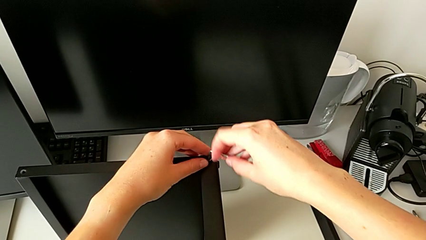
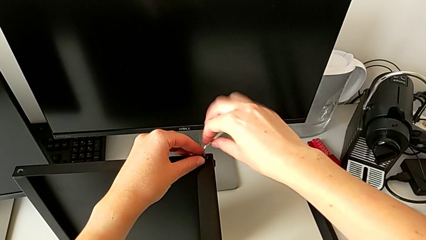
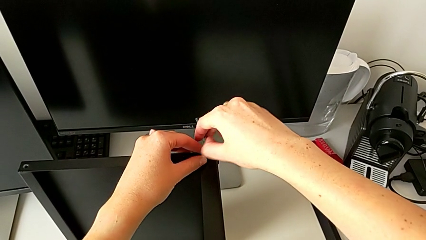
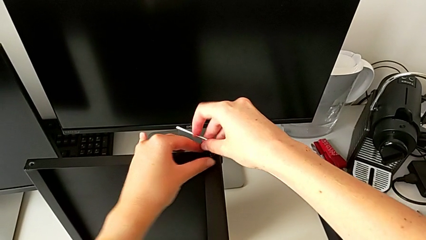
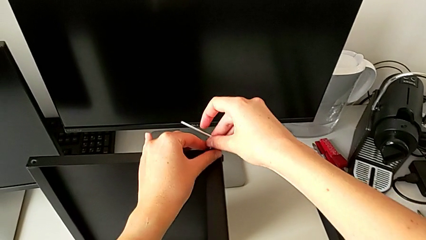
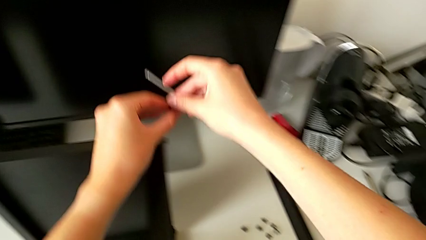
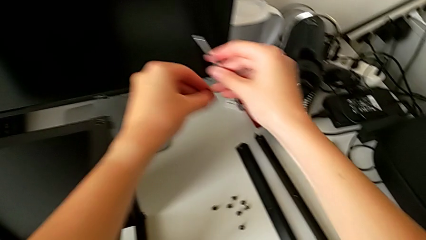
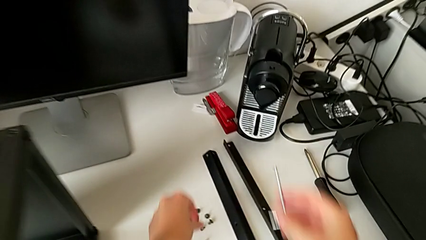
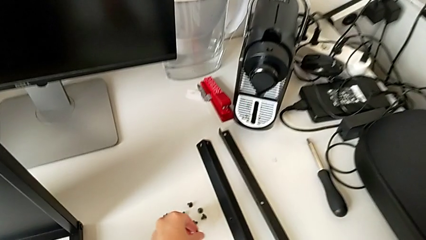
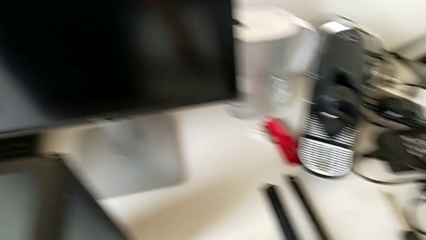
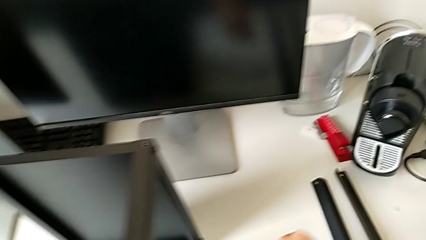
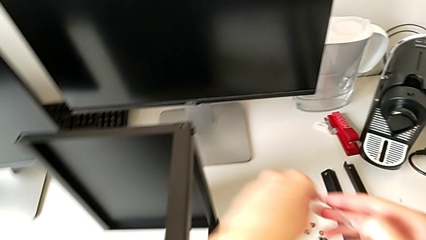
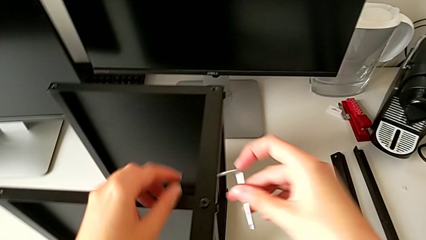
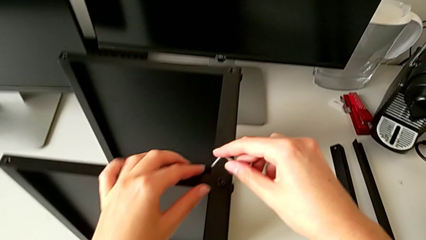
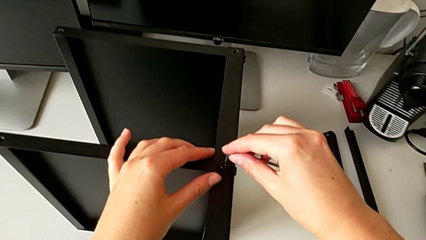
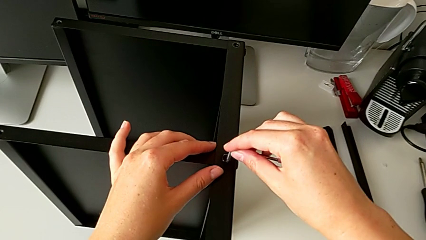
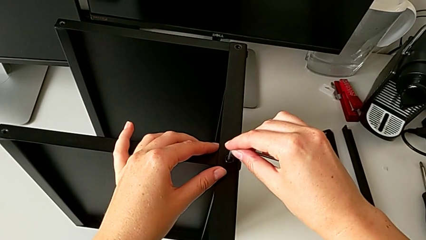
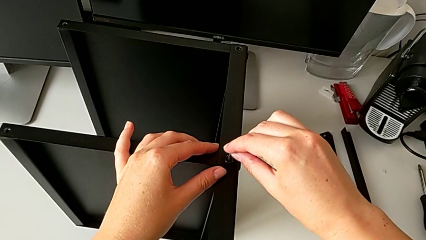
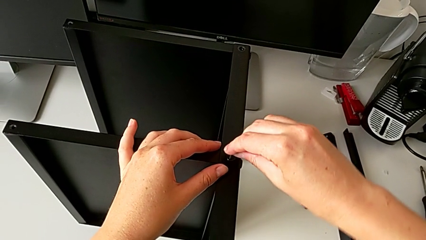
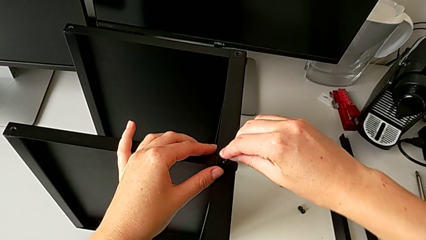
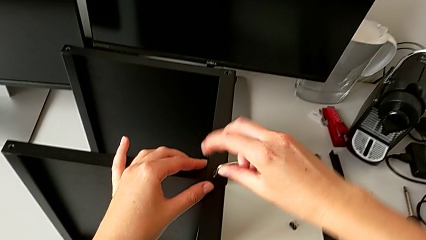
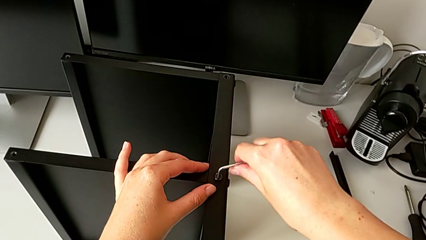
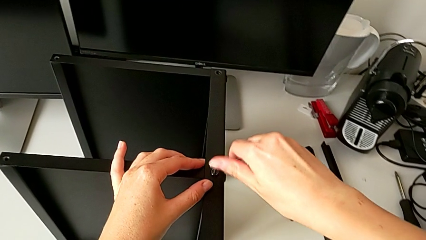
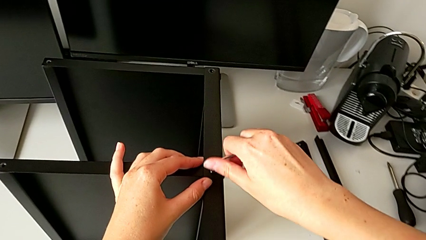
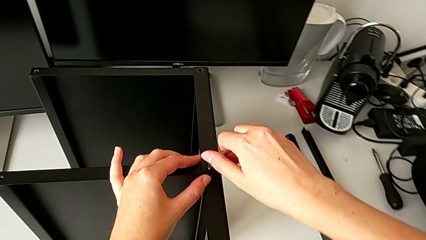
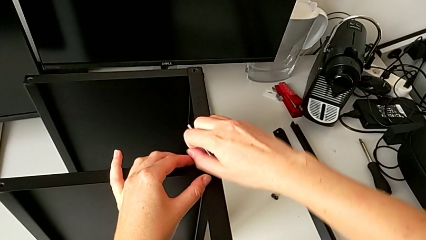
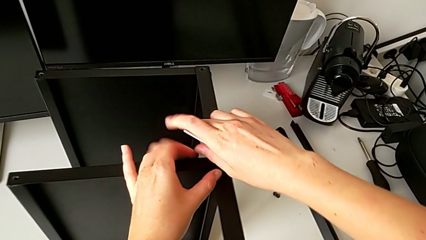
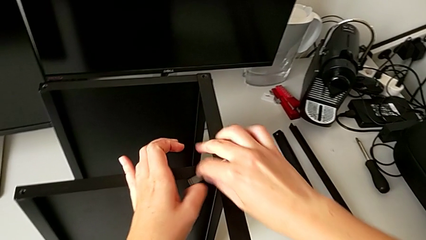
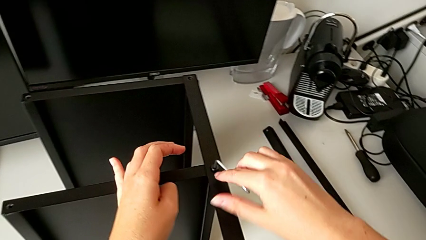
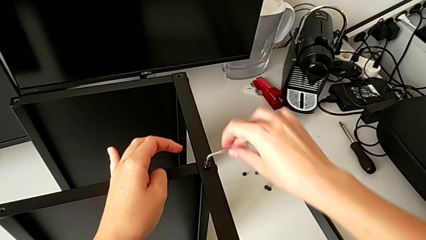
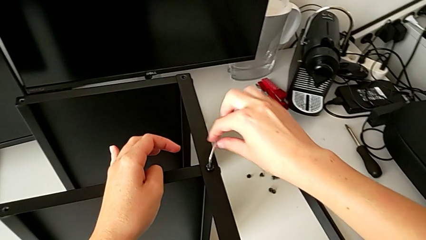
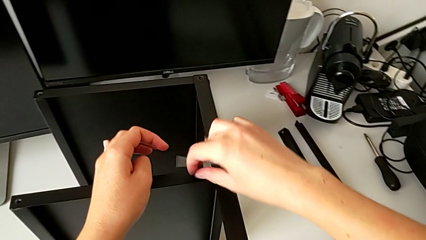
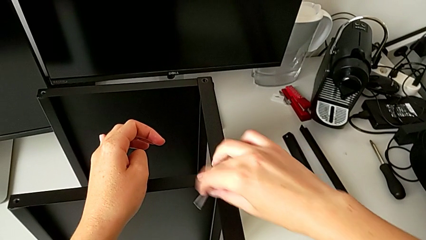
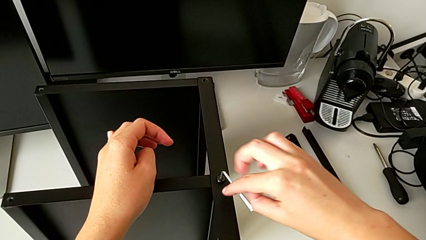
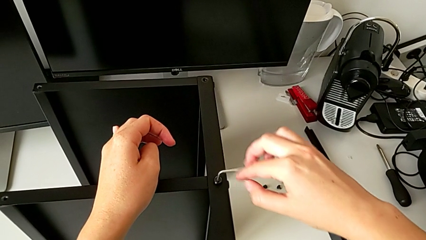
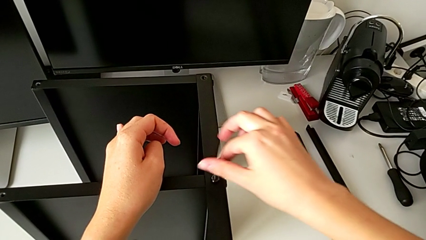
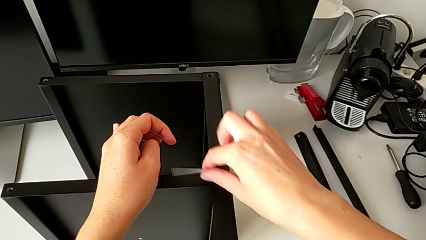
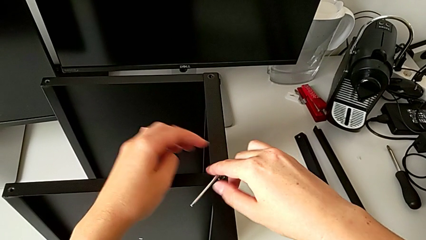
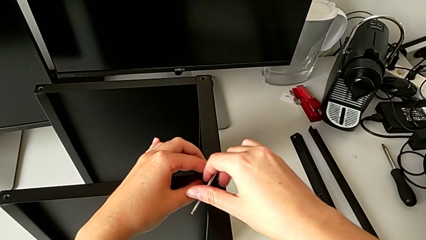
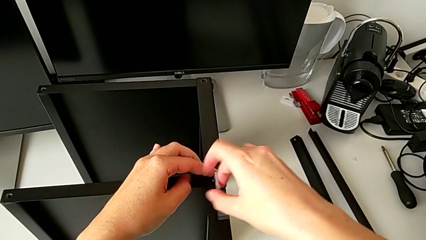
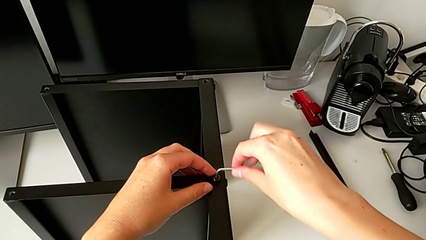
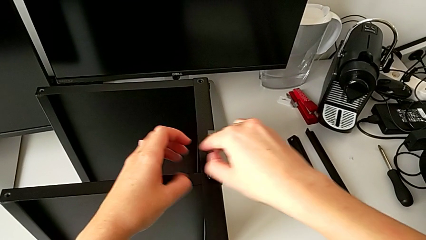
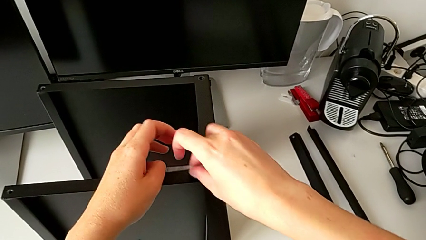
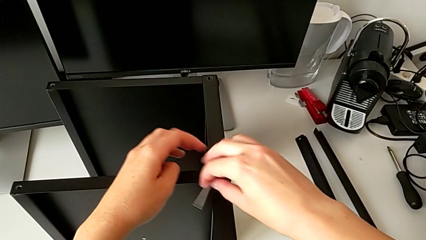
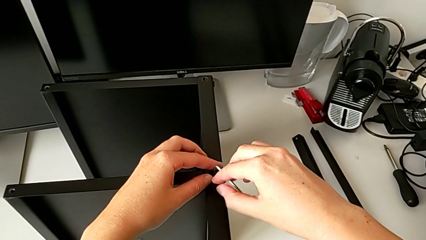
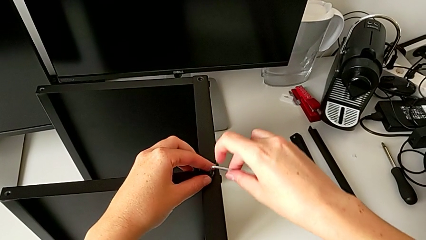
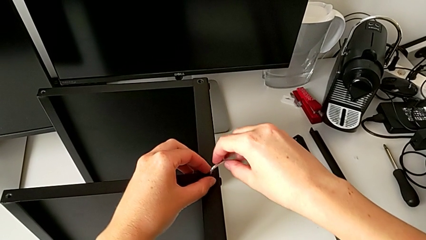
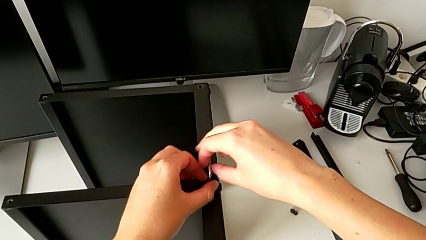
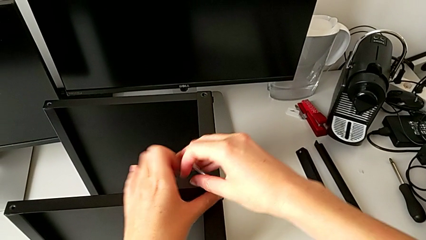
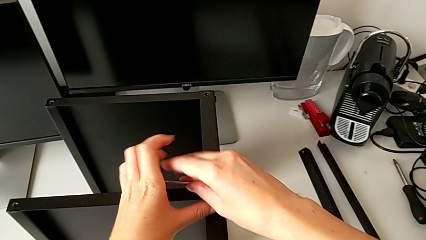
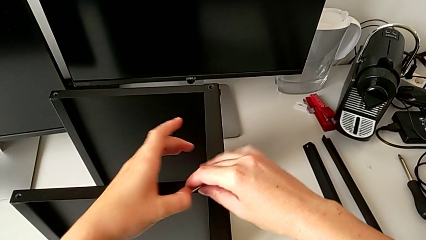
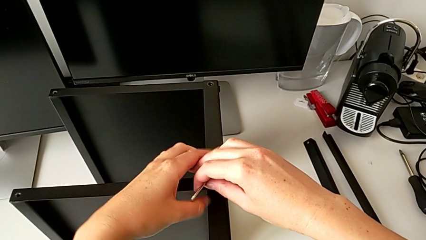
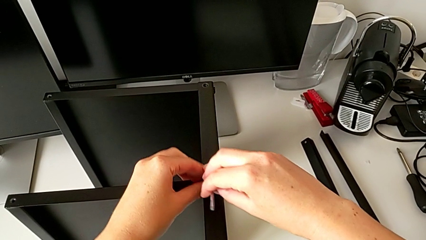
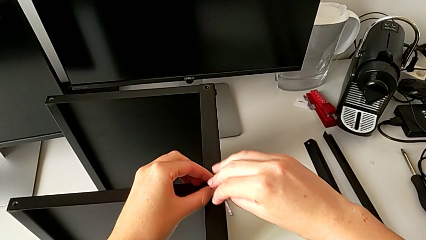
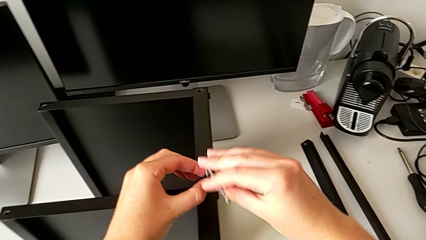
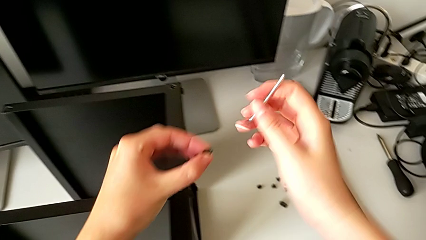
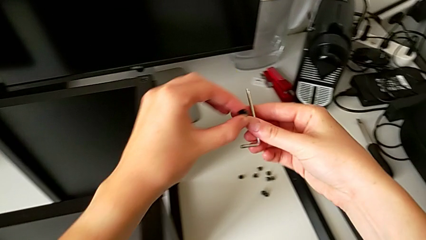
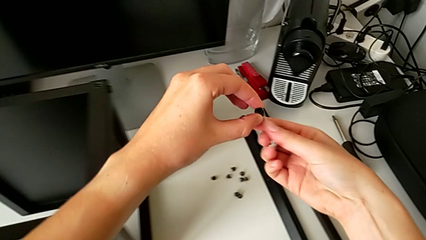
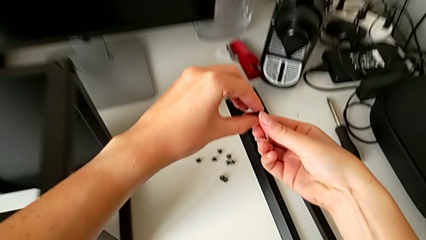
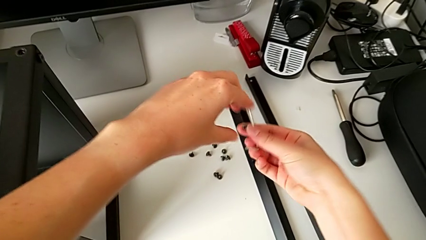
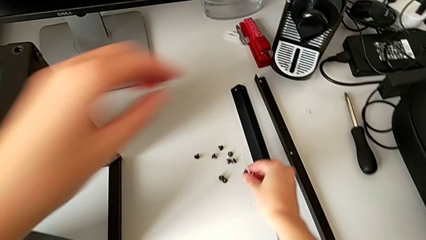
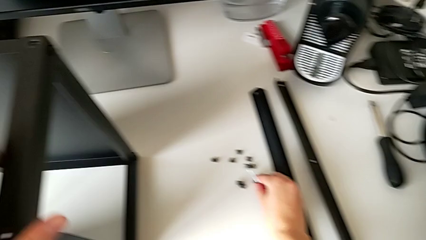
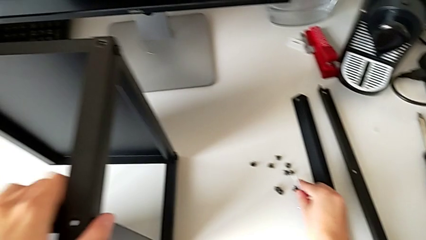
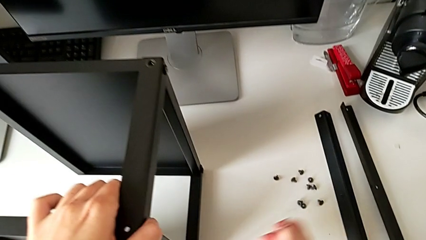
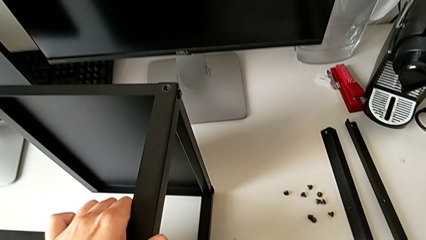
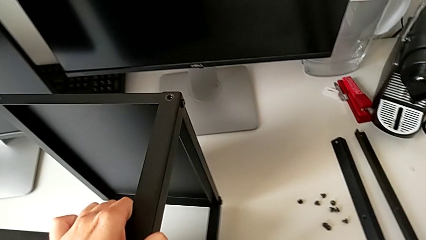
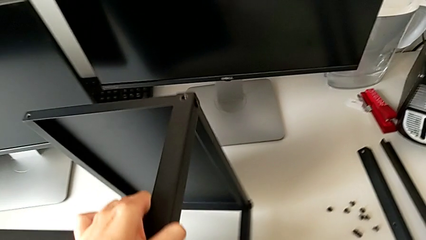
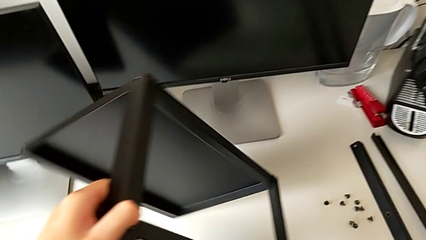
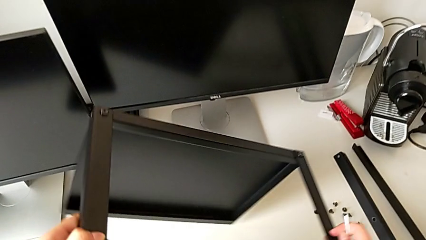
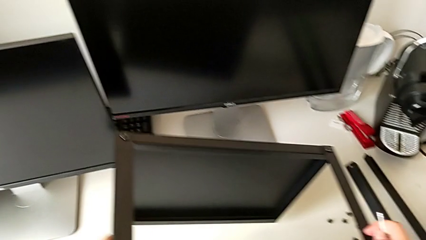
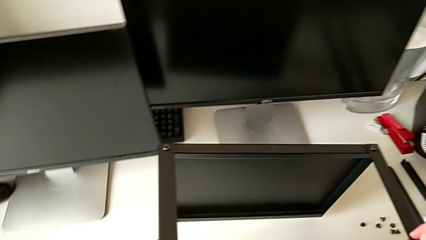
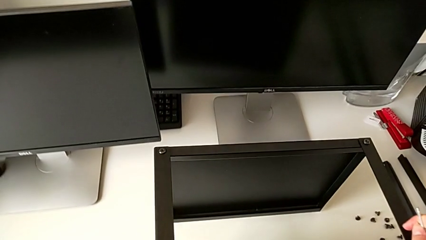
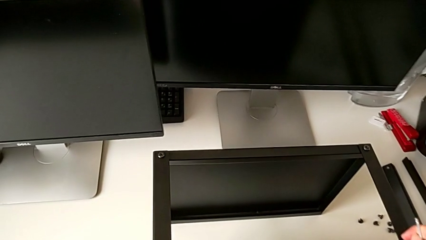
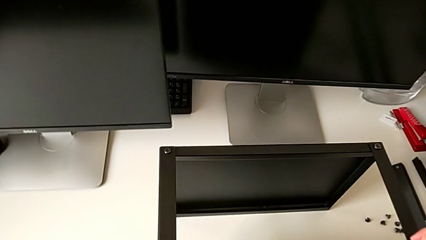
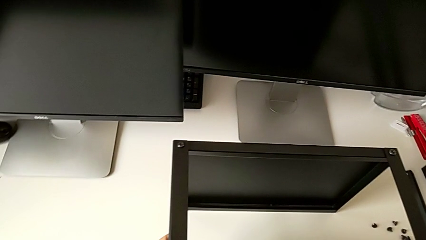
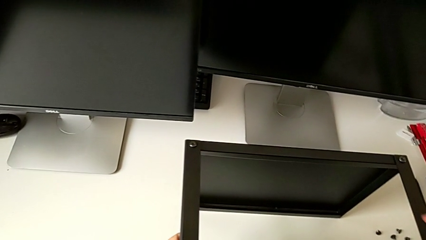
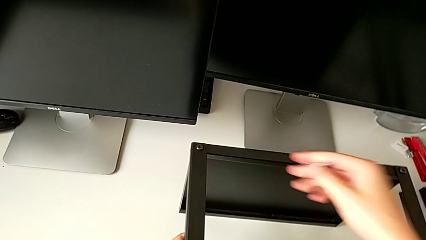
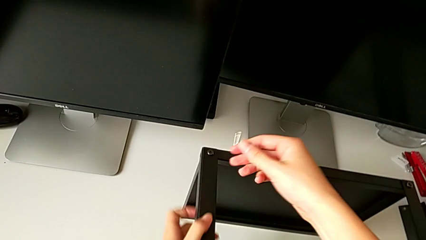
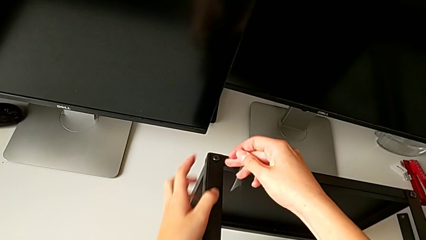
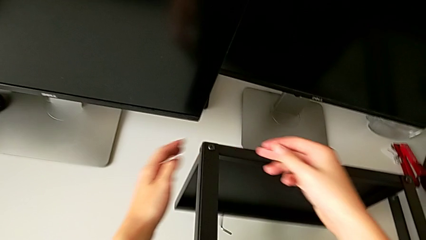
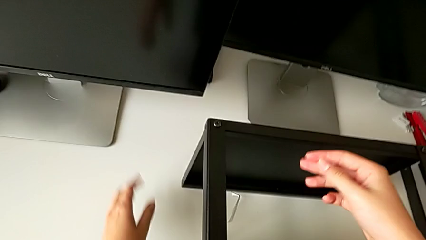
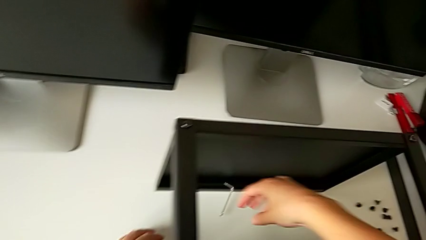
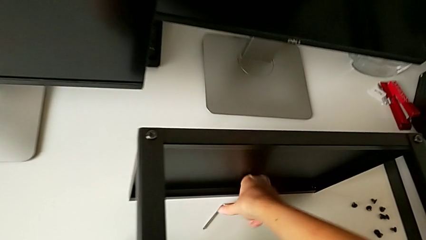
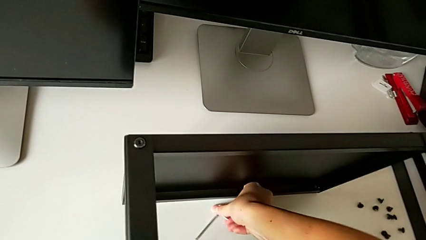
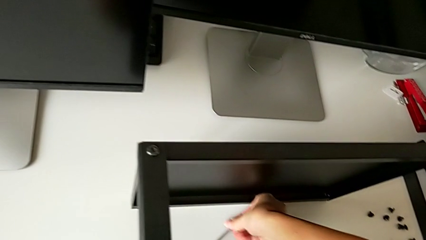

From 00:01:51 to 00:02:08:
The camera wearer is disassembling the third leg of the table. They withdraw the Allen wrench, disassemble the hex socket head, place it, insert the Allen wrench, unscrew the hex socket head, withdraw the Allen wrench, disassemble the hex socket head, place it, rotate the nightstand, wrongly drop the Allen wrench and grab it.
